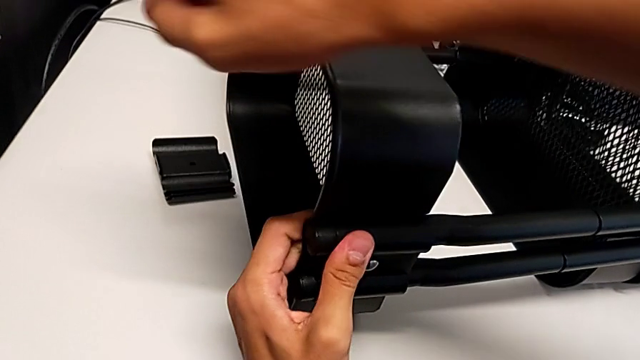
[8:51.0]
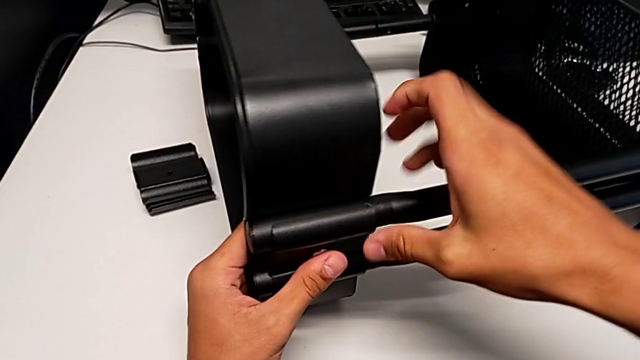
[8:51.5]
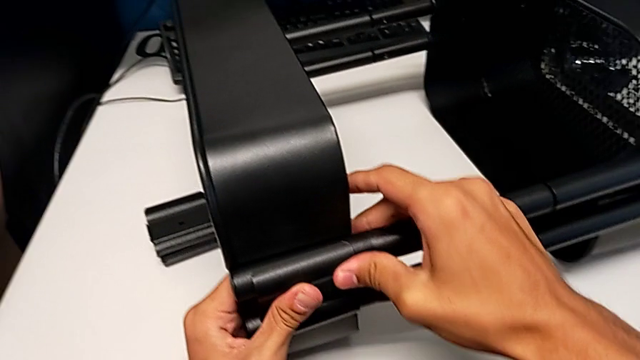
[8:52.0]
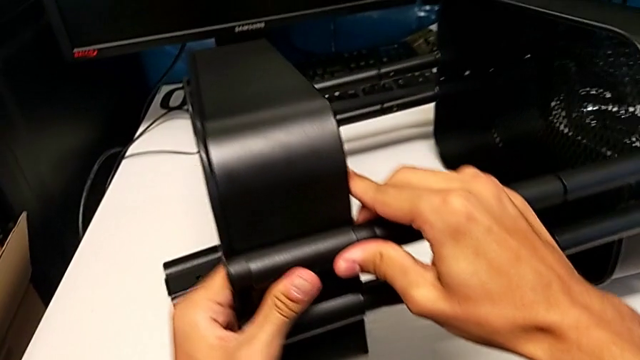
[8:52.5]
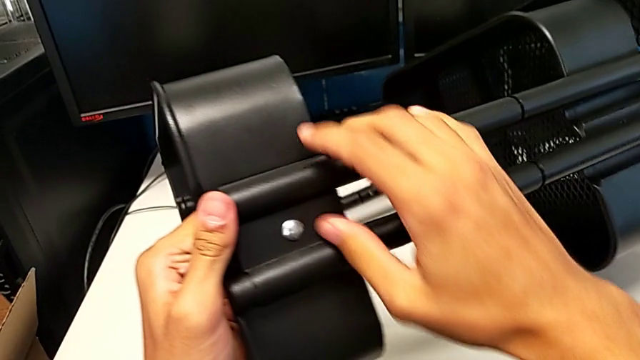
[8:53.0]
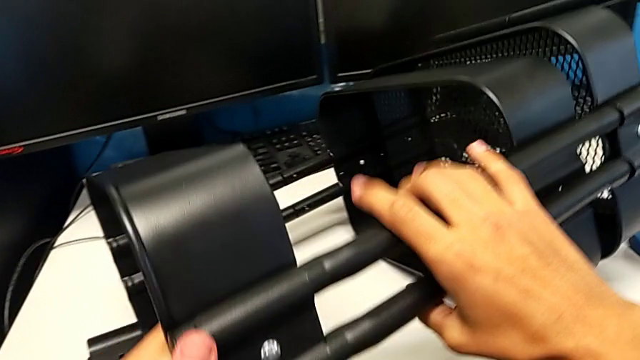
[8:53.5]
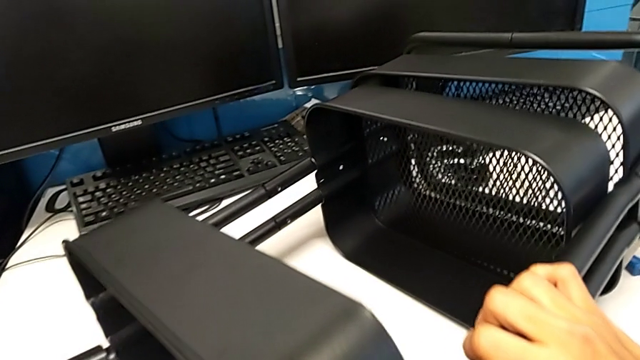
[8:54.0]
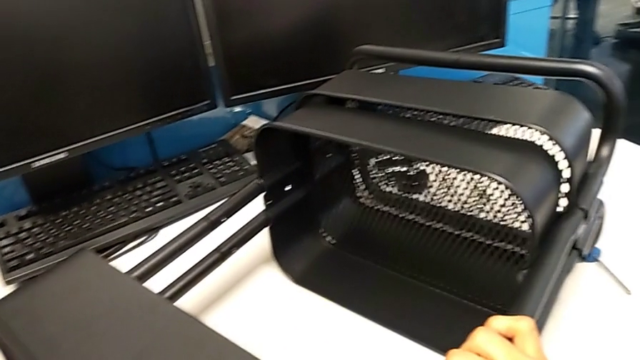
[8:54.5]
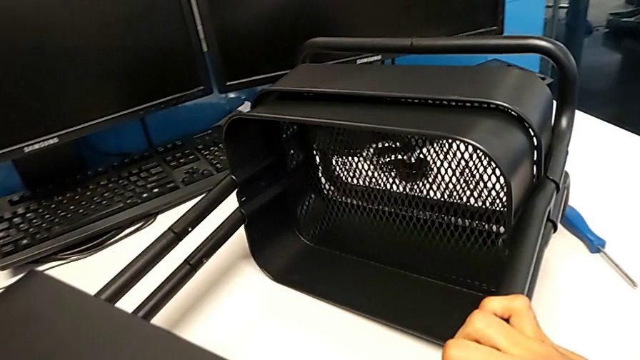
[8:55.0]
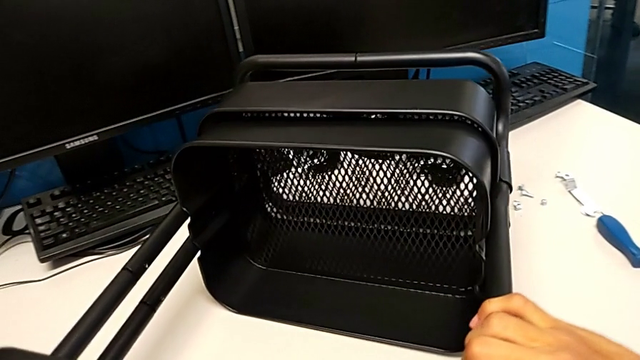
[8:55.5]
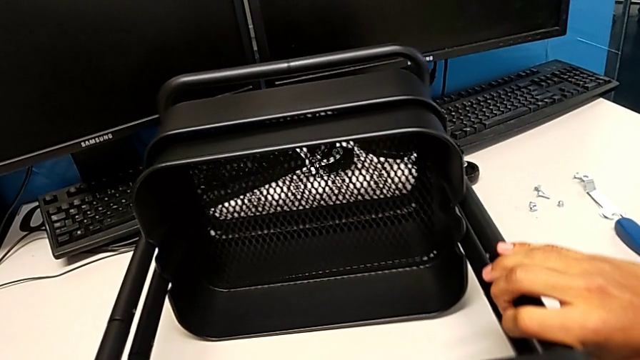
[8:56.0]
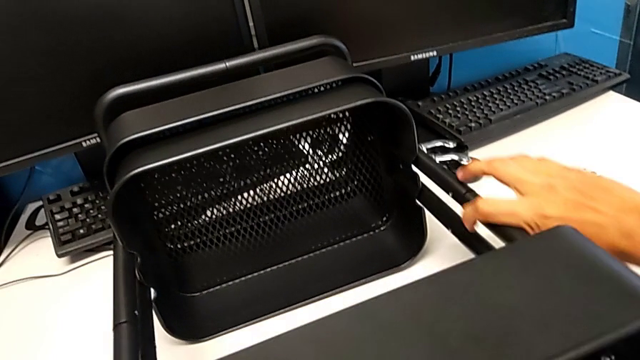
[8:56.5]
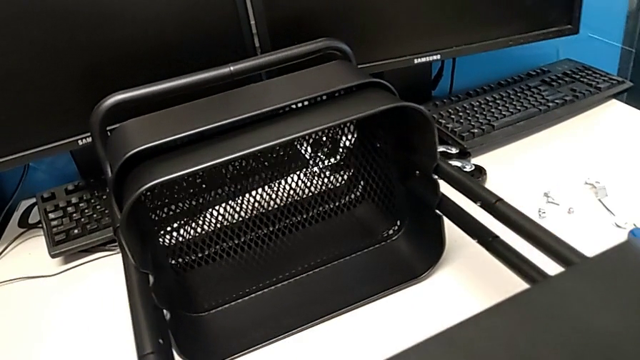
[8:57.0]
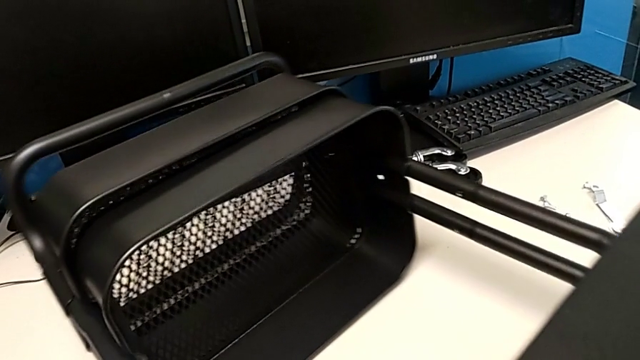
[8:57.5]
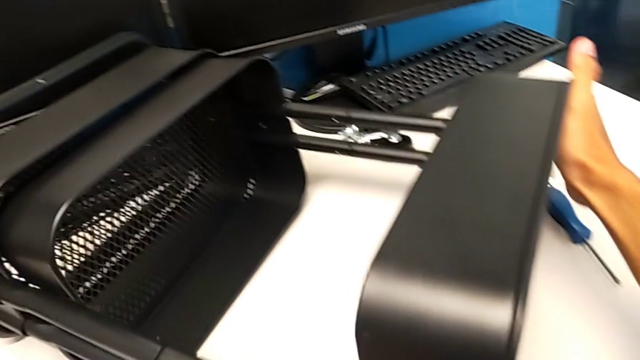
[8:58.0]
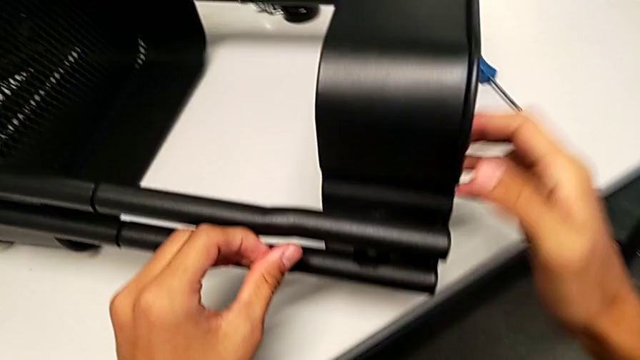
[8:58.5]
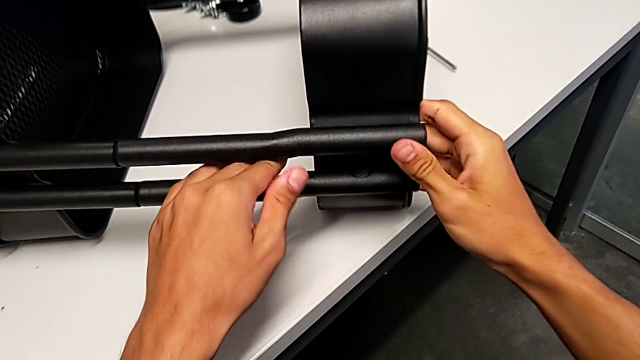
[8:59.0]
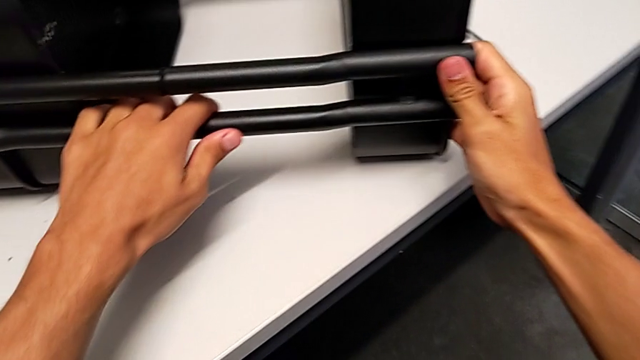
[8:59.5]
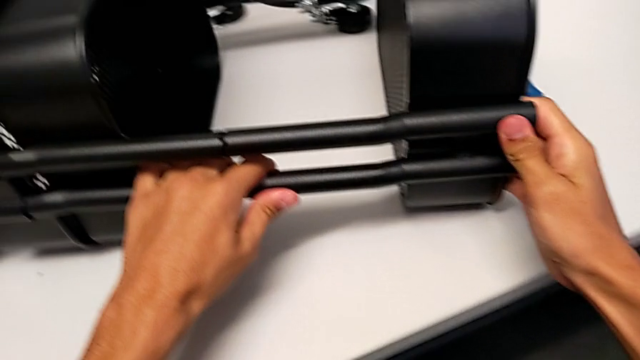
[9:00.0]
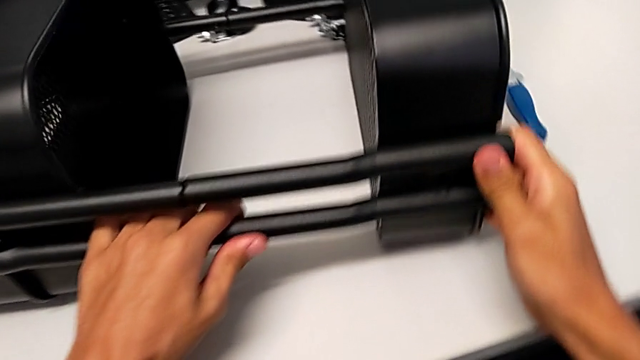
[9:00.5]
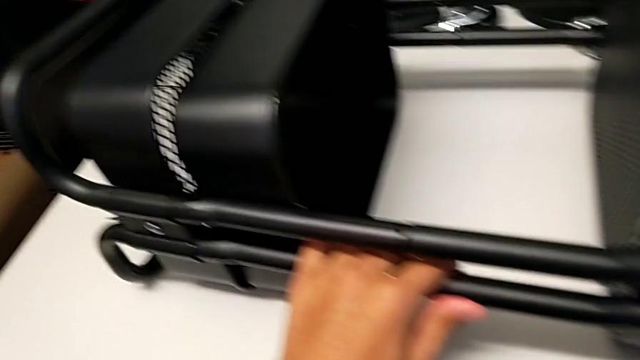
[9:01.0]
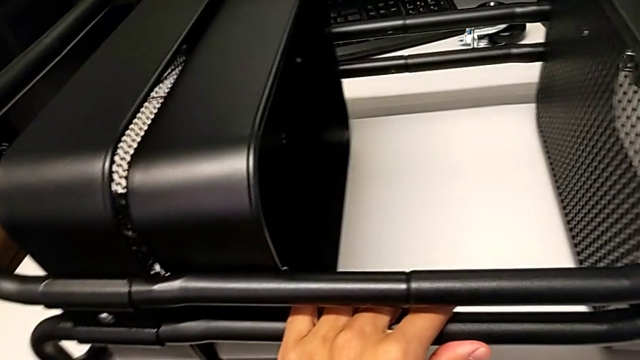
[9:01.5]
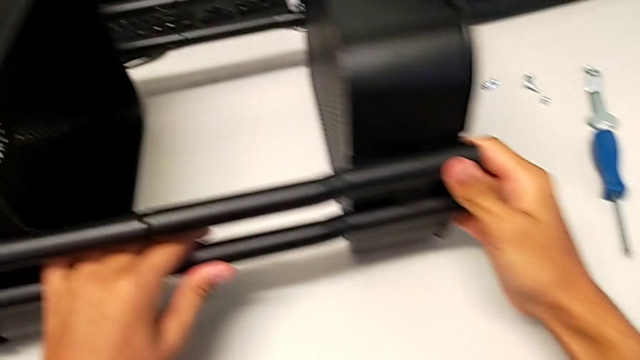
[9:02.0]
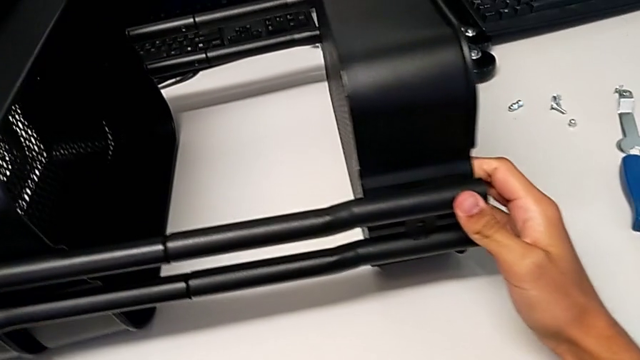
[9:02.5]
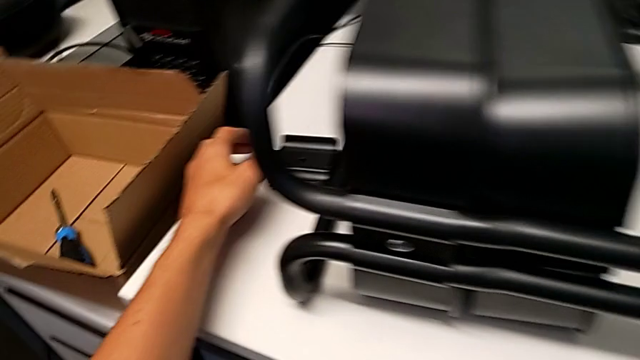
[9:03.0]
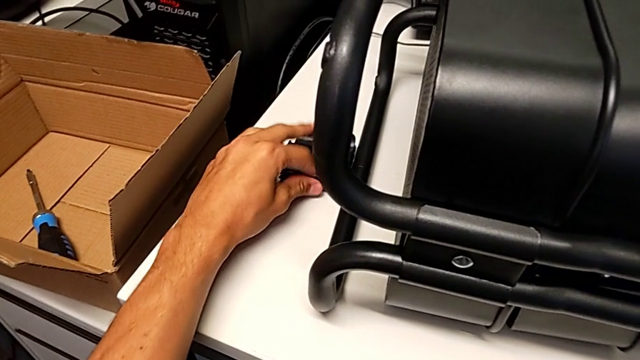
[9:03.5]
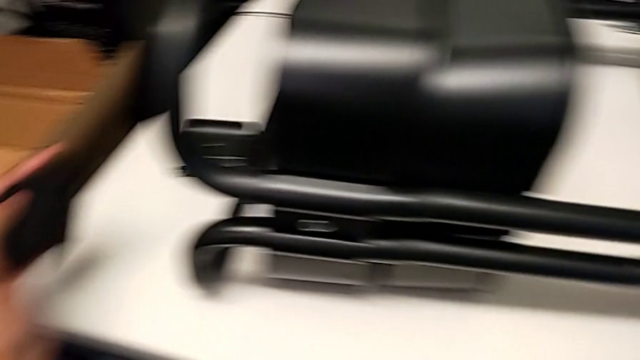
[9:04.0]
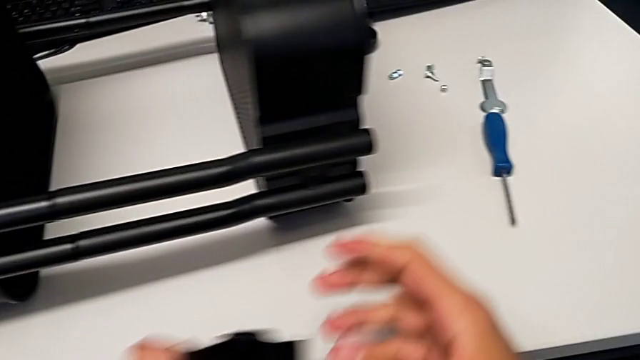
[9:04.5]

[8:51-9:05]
The camera wearer is screwing the top tray onto the base of the shelf. They rotate the utility cart and grab the bracket twice.

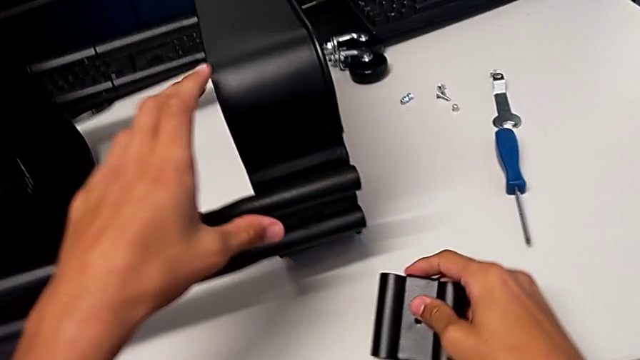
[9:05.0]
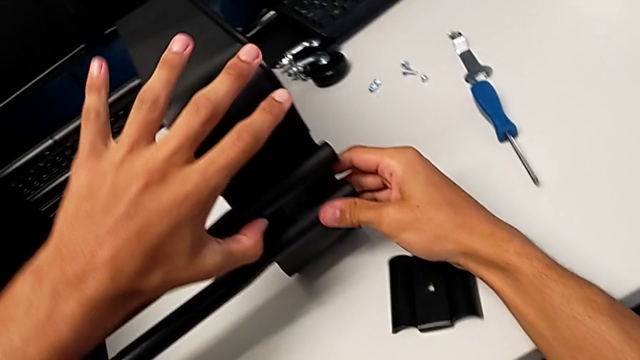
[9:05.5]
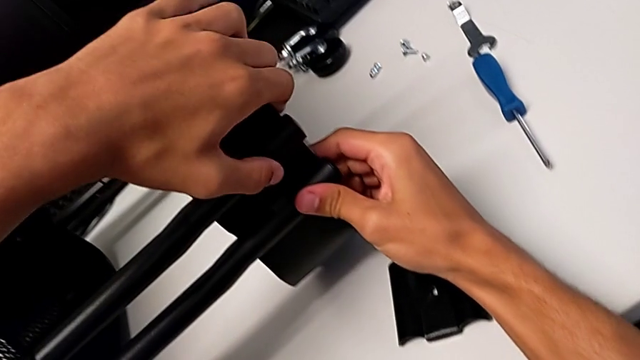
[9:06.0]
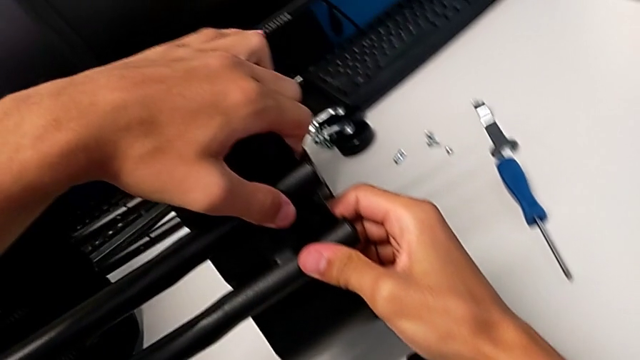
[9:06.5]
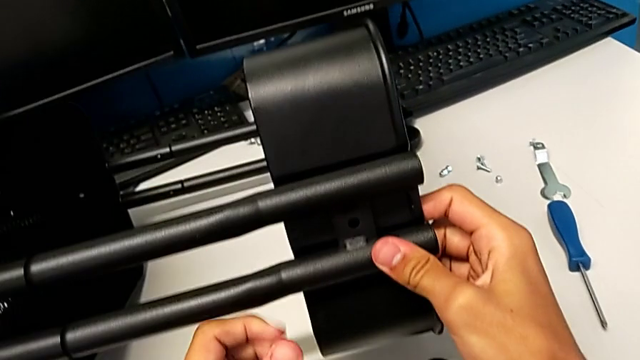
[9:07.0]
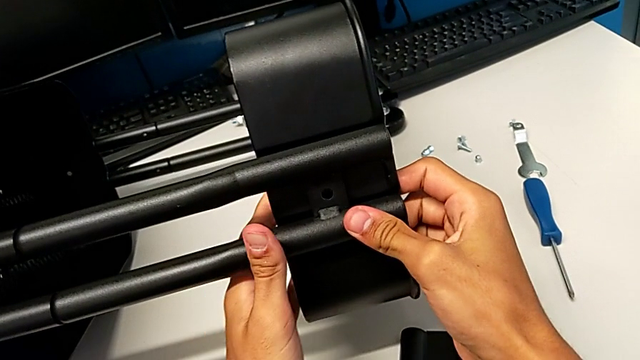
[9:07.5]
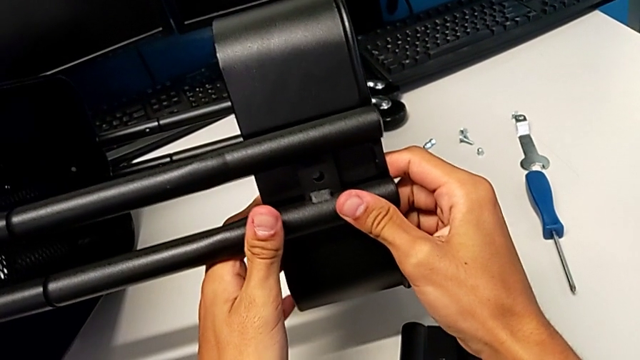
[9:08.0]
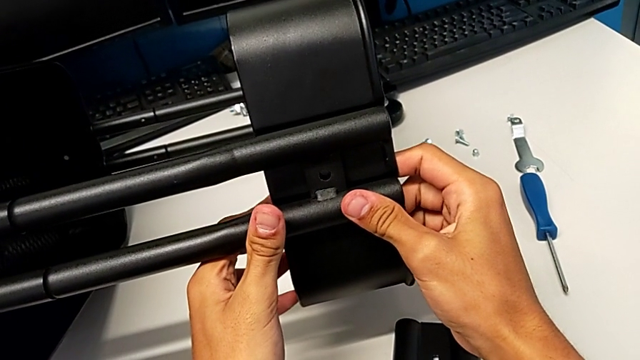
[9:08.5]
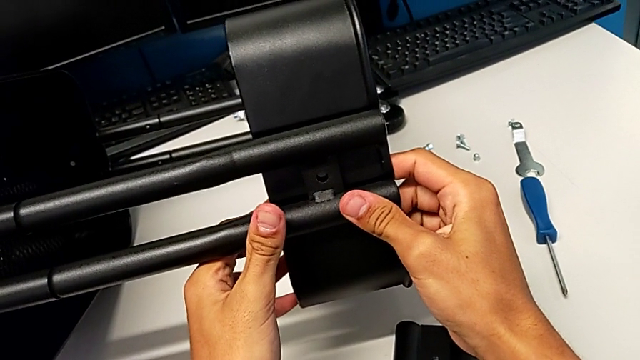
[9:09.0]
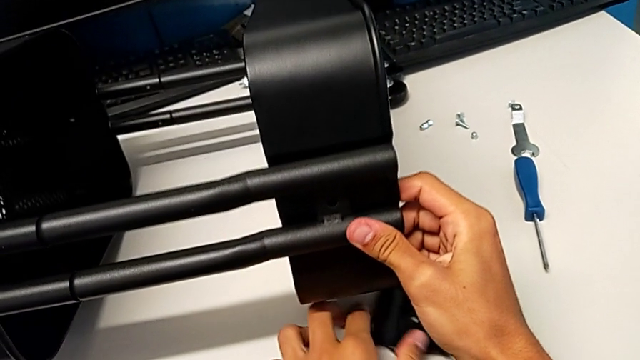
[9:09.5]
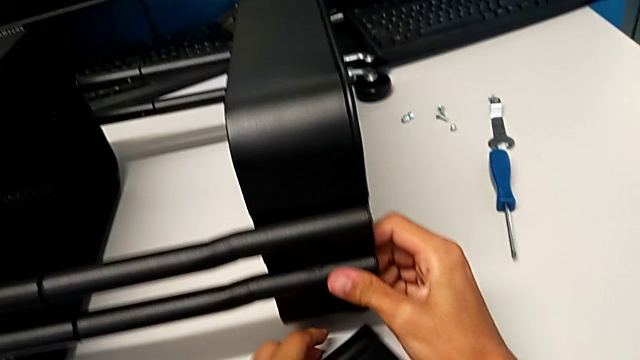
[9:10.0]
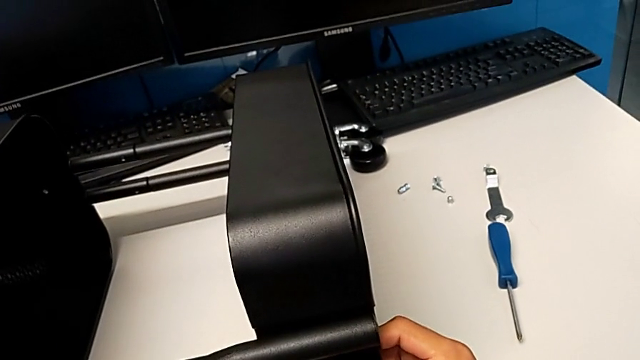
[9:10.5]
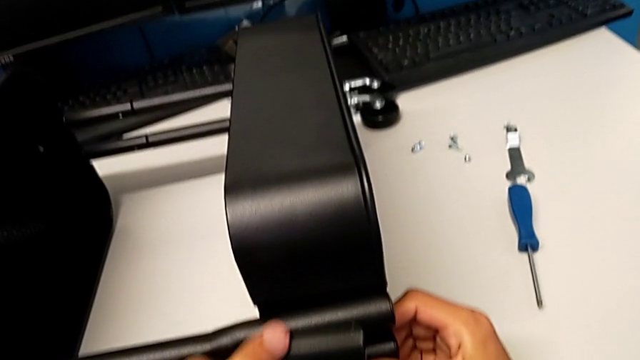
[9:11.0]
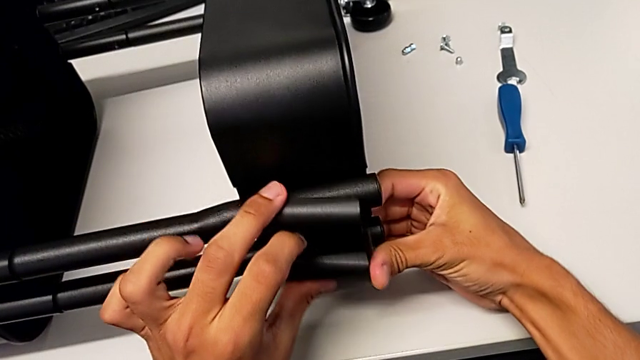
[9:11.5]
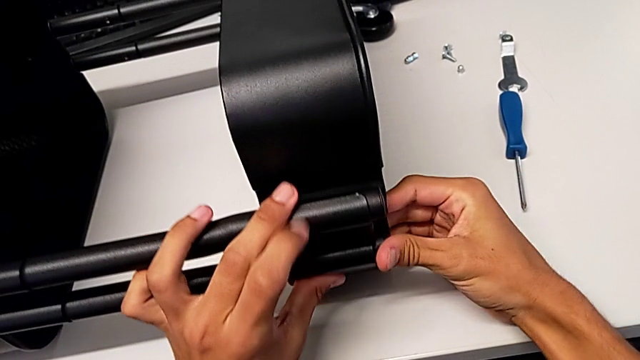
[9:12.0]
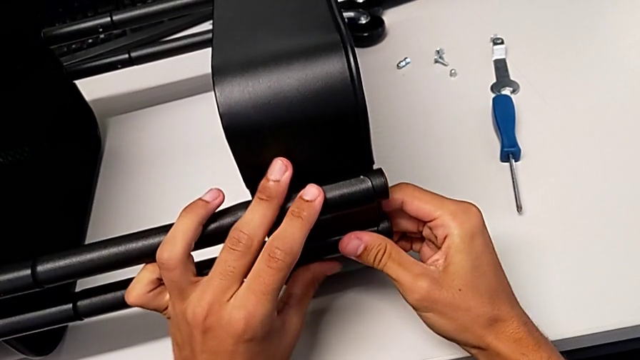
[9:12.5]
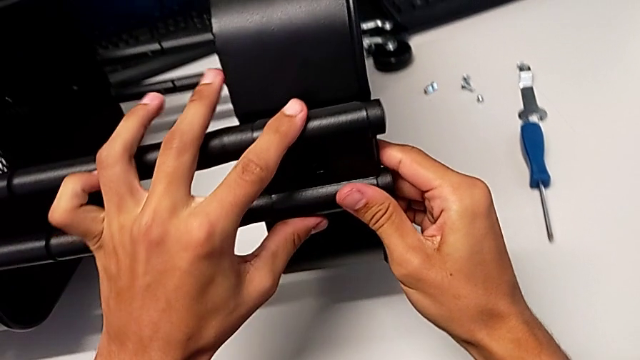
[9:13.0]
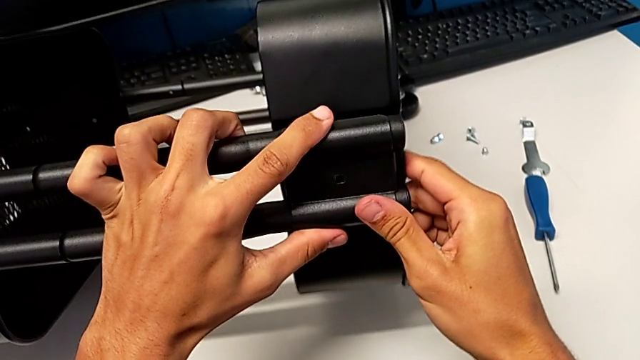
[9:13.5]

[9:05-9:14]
The camera wearer is screwing the top tray onto the base of the shelf. They place the bracket, align the top grid tray, grab the bracket, assemble it and begin to align it.
